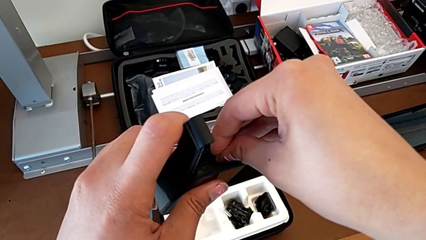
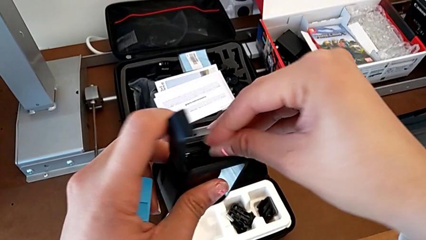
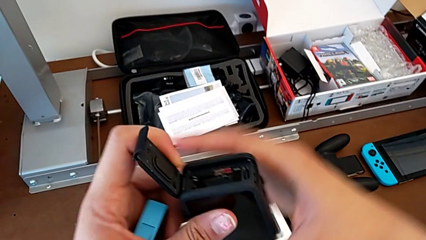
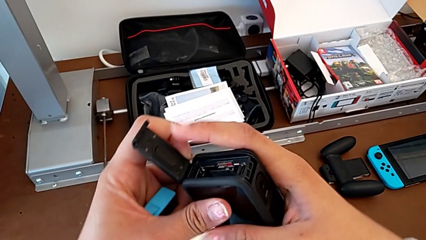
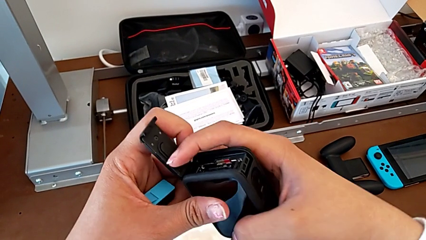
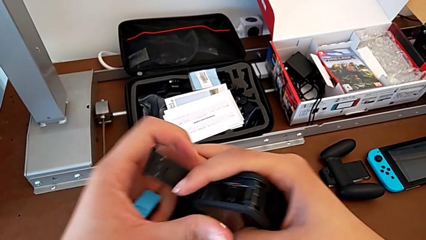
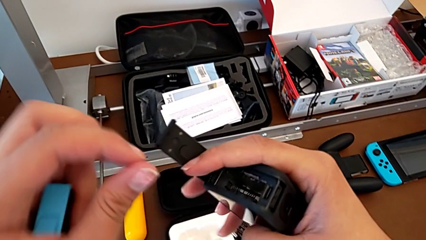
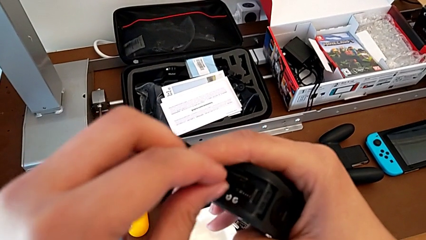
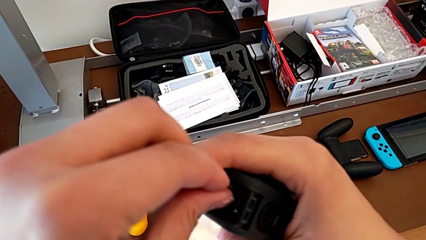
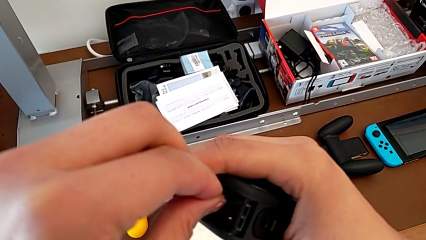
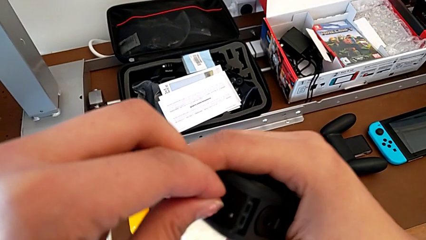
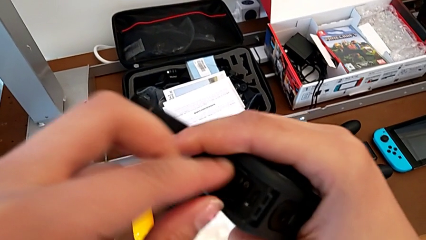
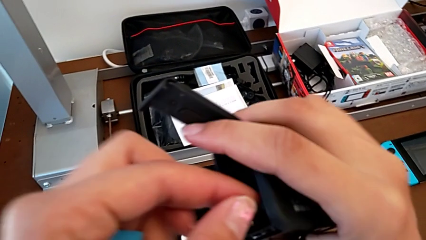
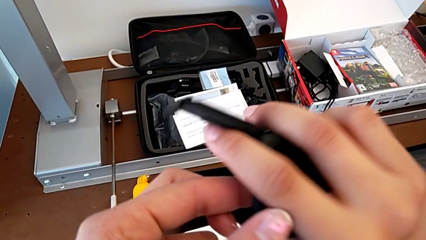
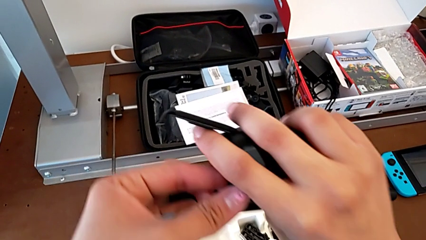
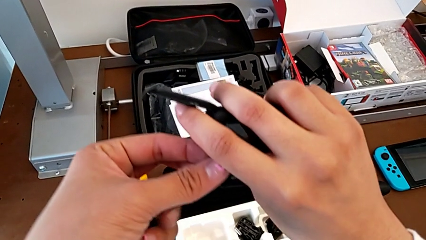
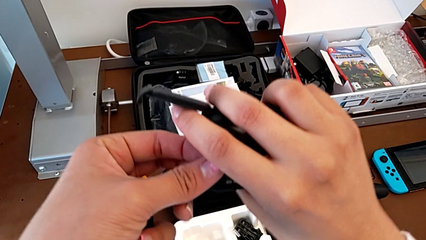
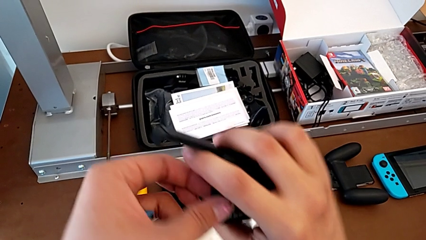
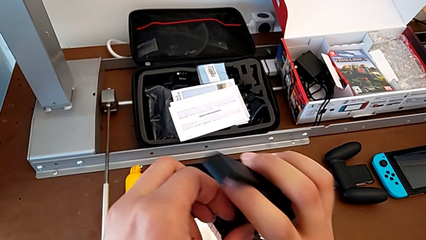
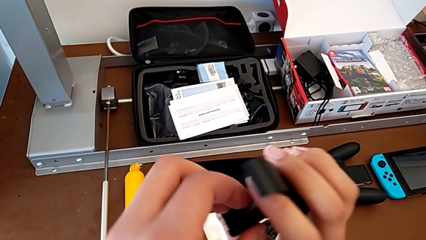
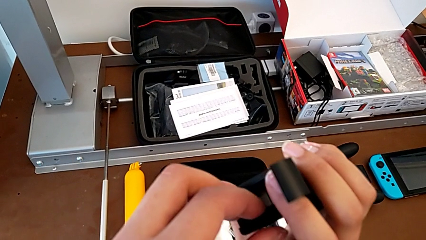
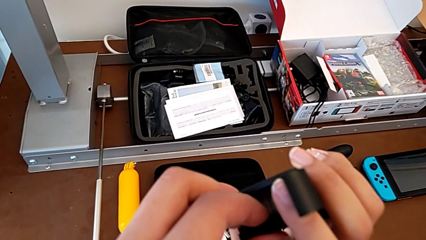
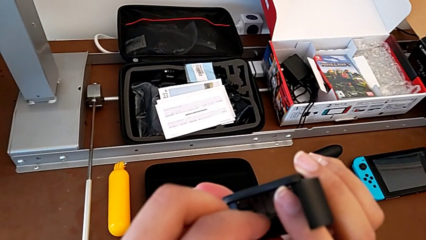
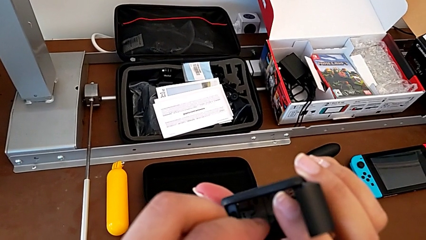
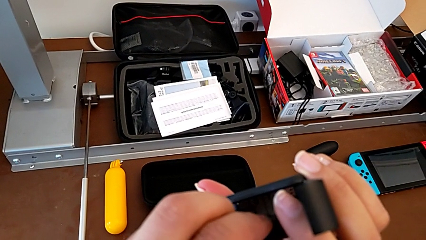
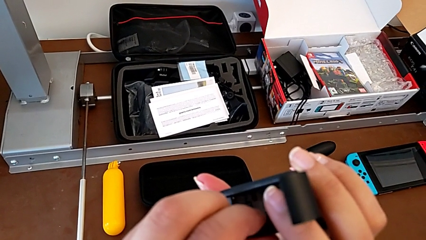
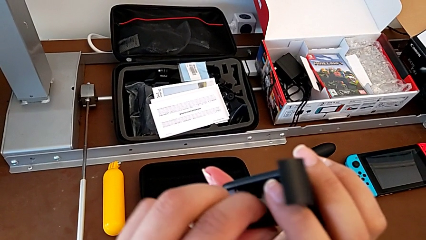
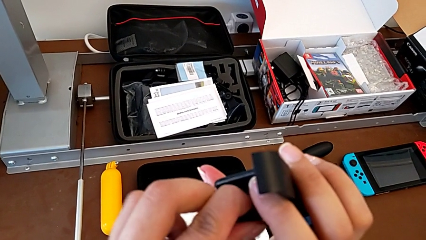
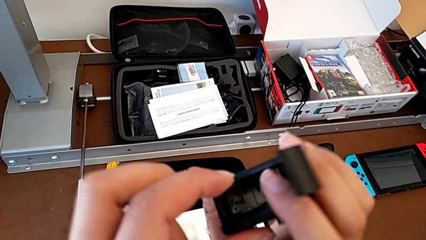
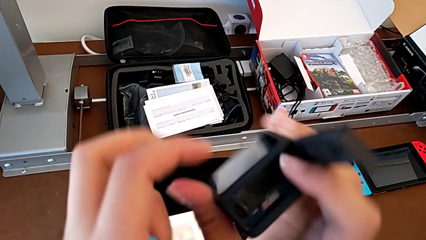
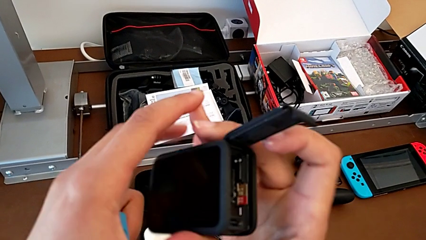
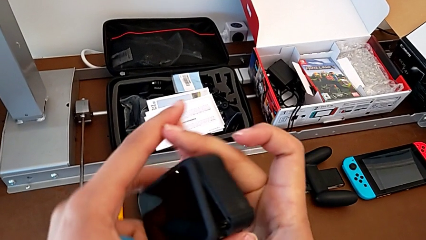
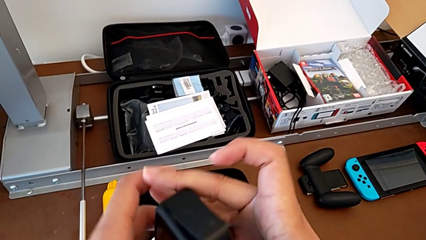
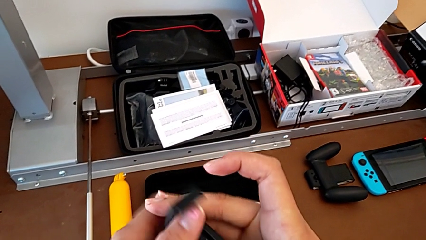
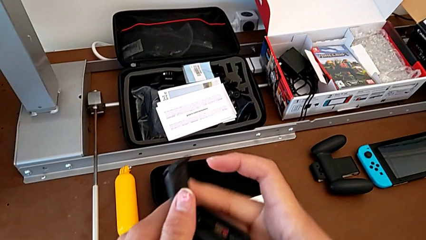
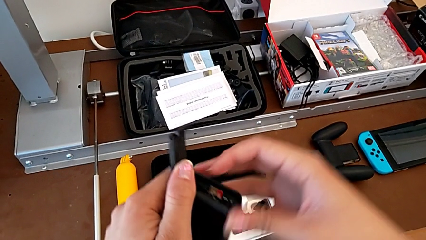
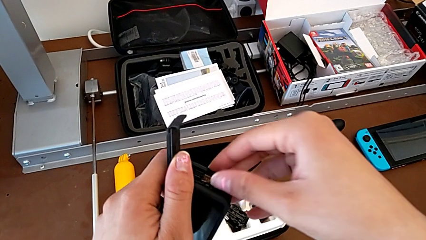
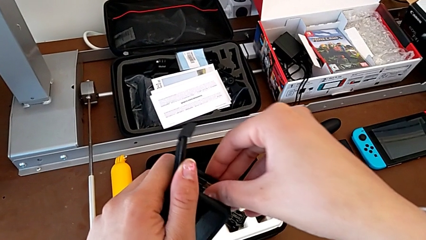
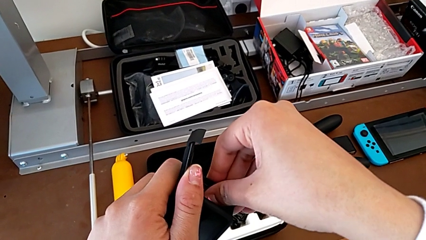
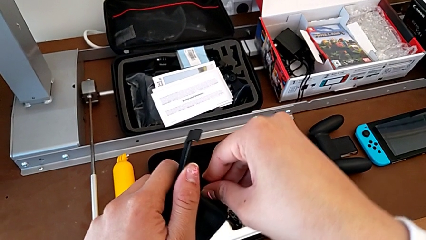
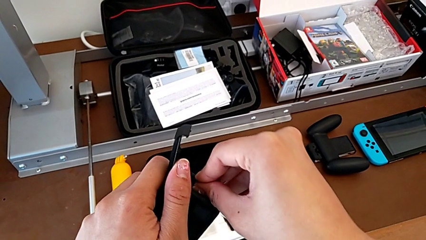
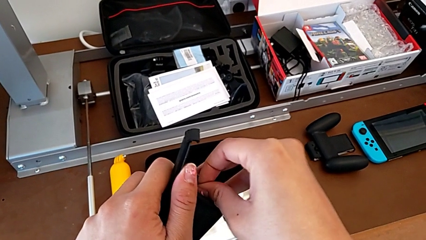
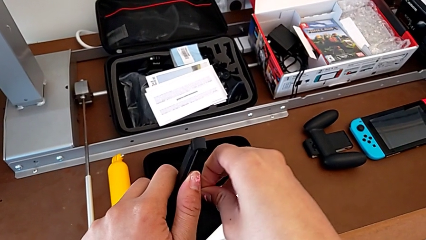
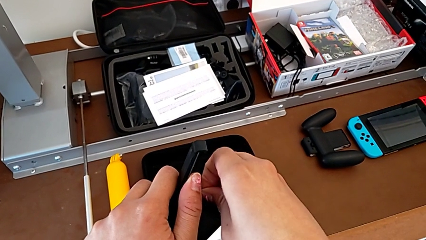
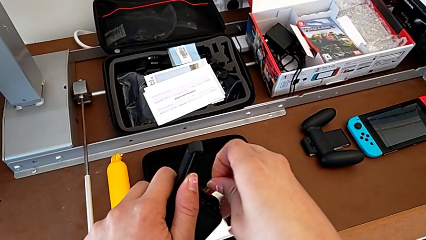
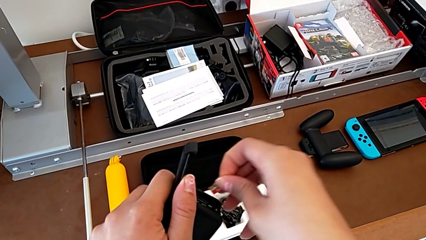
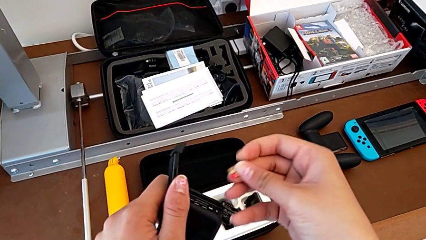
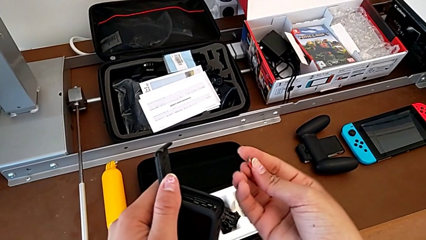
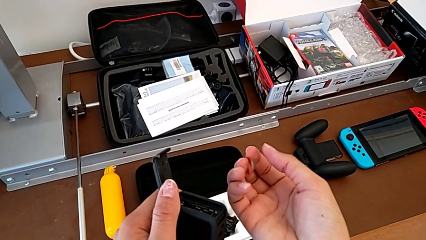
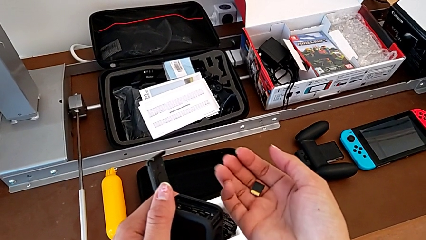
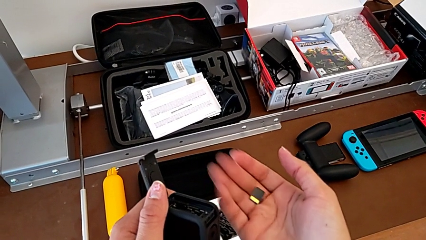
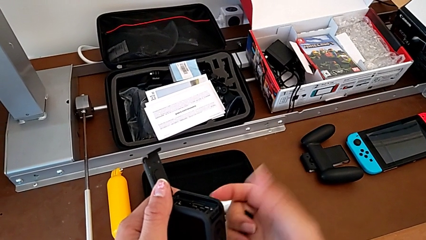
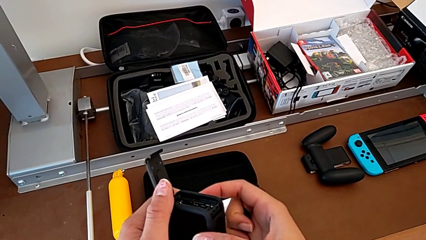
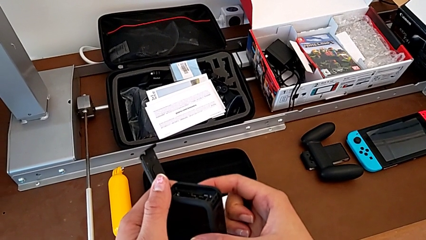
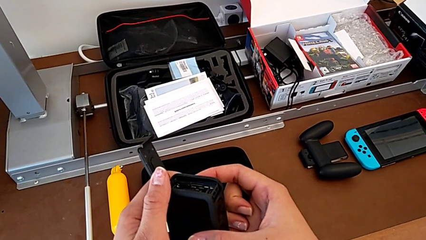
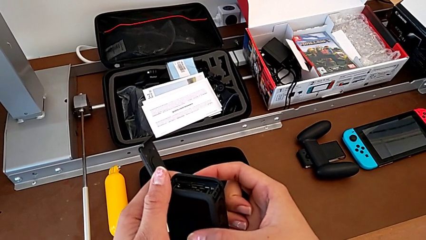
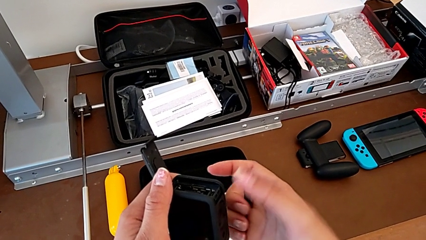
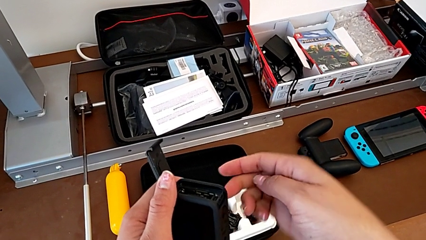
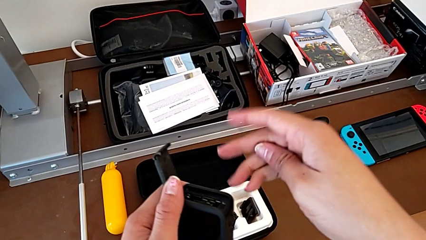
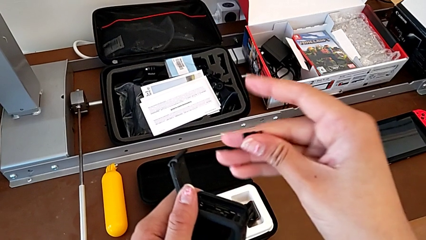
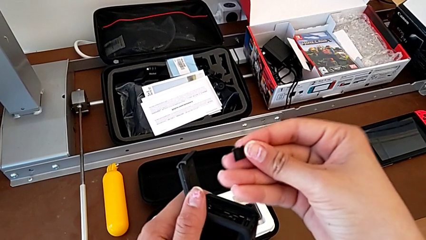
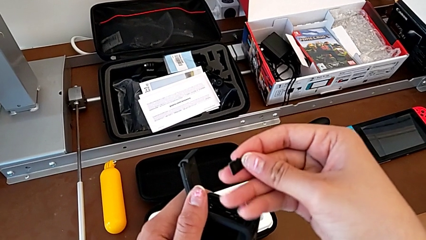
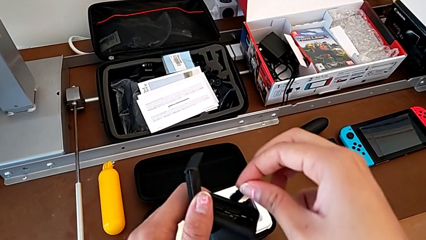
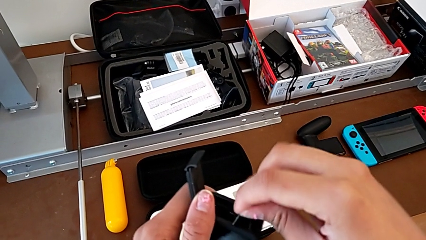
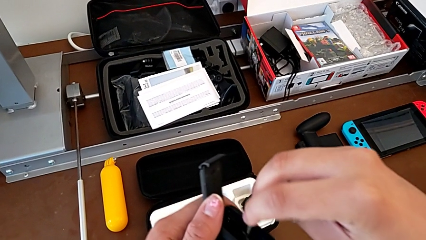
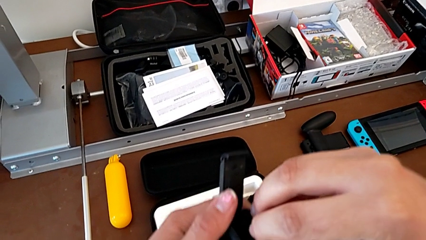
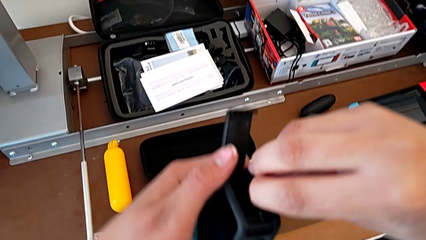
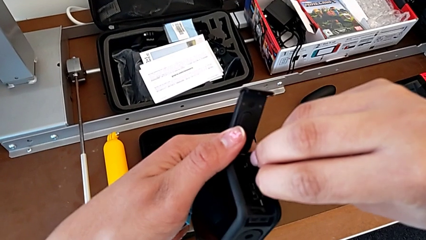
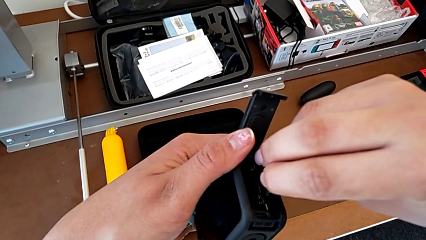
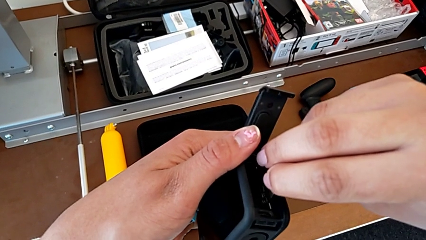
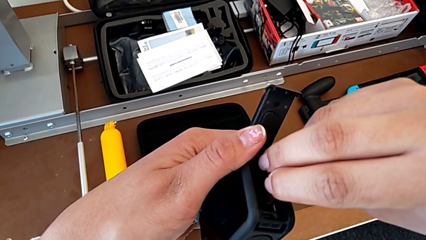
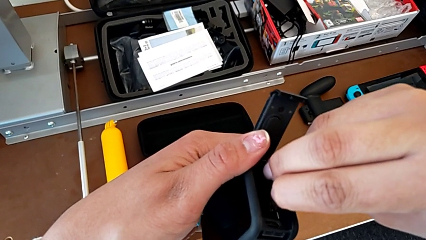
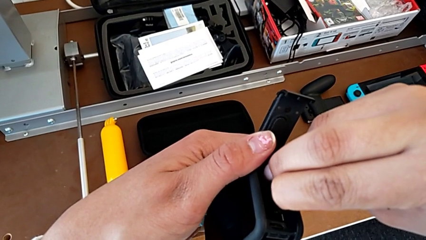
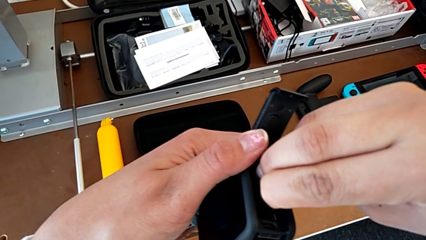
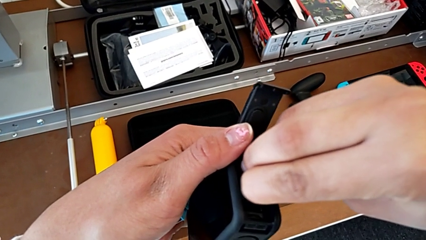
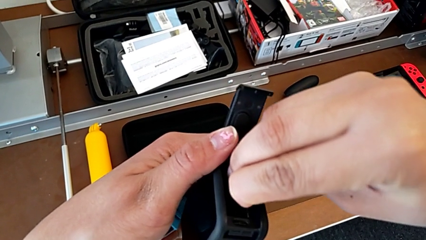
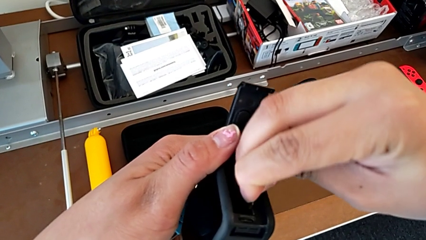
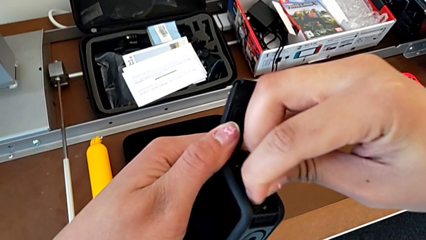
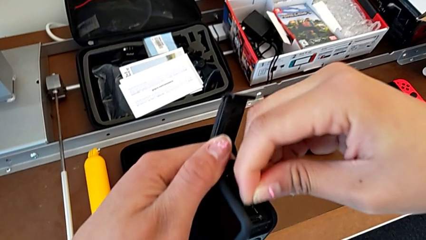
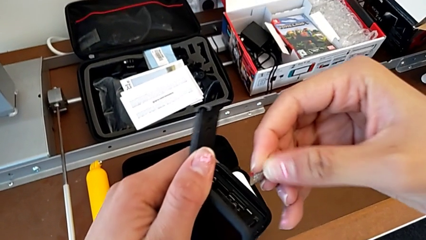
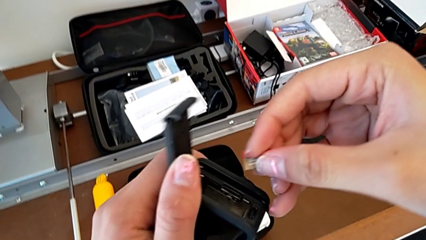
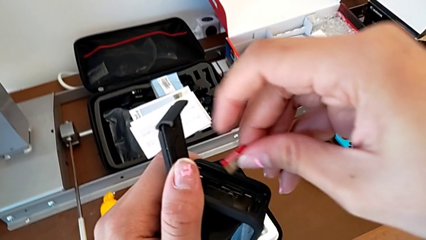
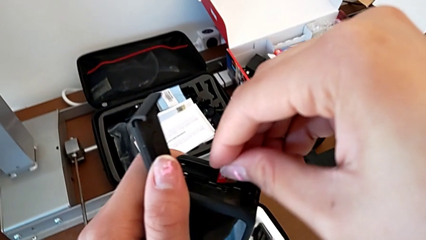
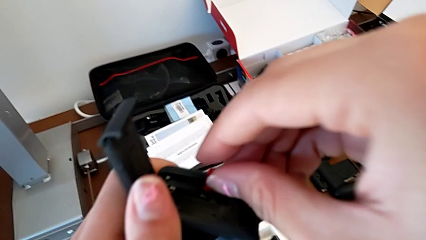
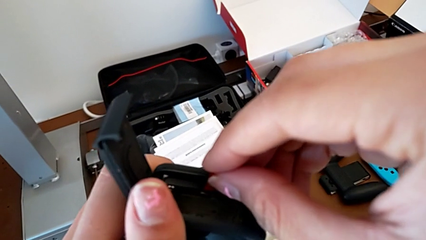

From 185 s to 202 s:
The camera wearer is inserting an SD card. They hold the GoPro, grab the SD card, press it, hold the GoPro, withdraw the SD card, hold it, insert it and rotate it.
